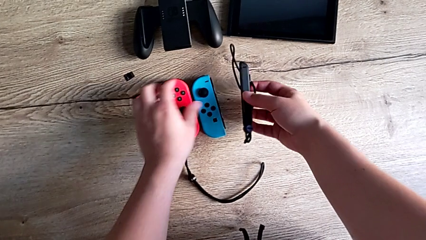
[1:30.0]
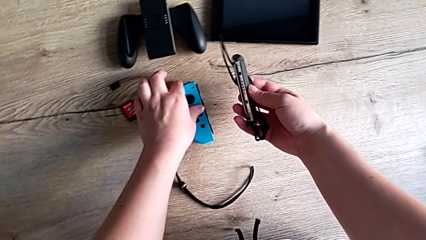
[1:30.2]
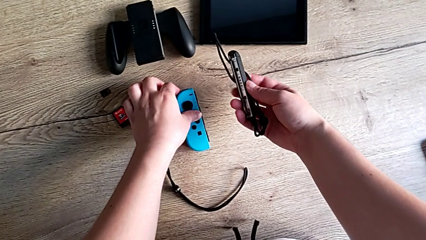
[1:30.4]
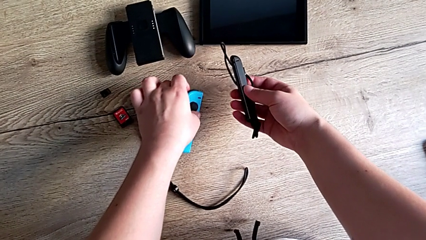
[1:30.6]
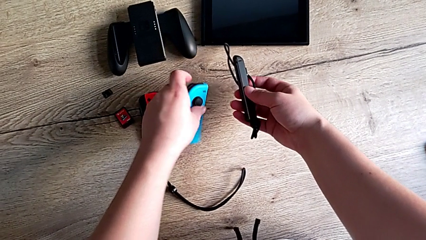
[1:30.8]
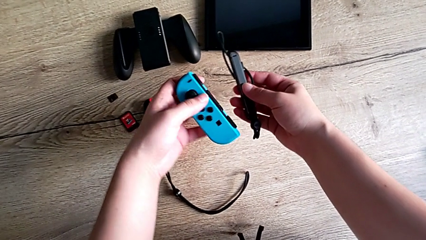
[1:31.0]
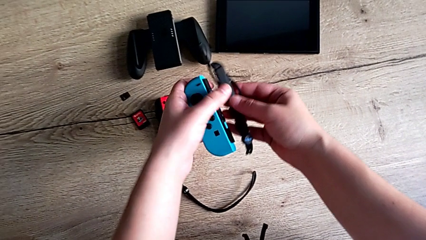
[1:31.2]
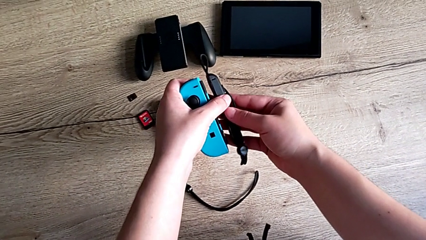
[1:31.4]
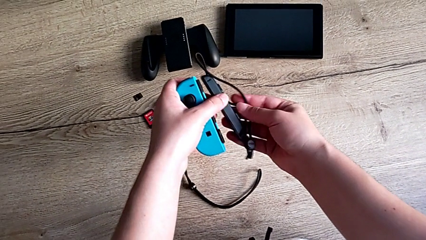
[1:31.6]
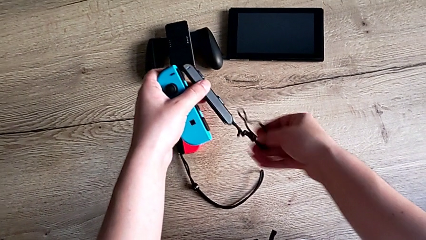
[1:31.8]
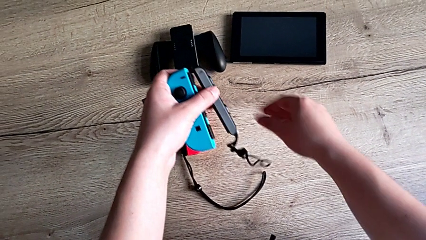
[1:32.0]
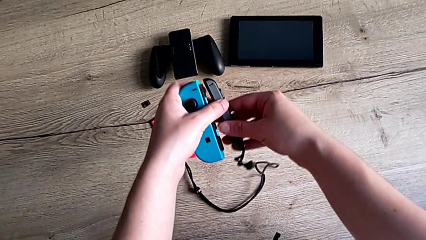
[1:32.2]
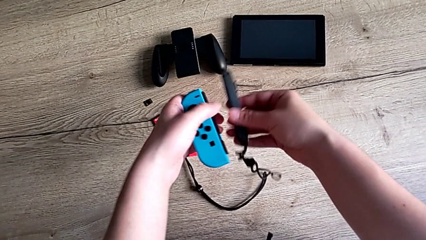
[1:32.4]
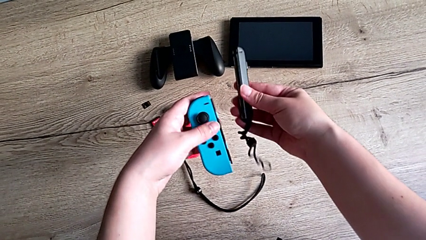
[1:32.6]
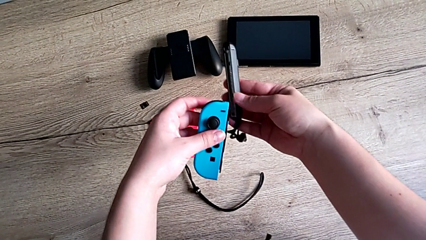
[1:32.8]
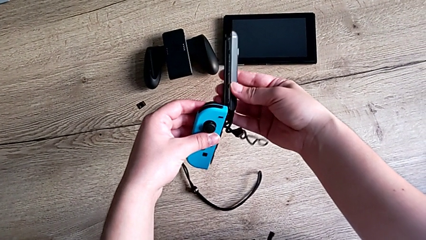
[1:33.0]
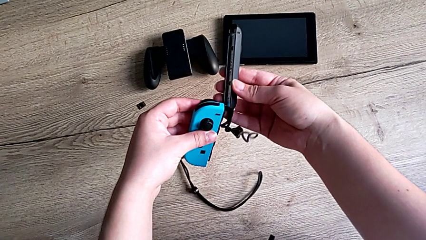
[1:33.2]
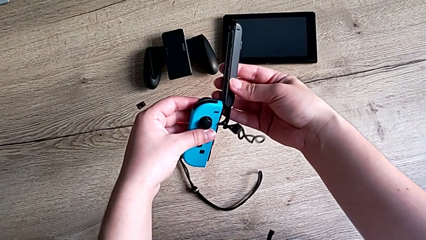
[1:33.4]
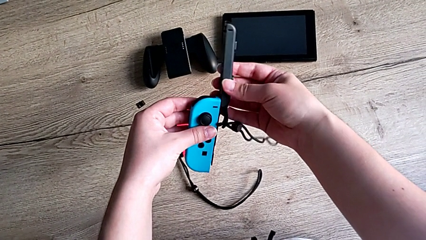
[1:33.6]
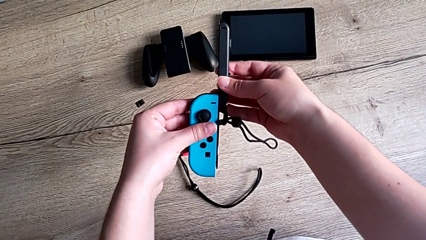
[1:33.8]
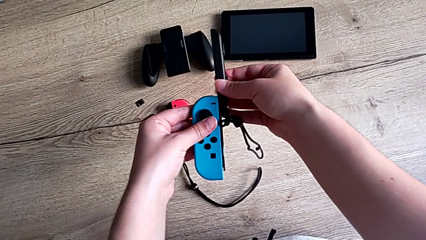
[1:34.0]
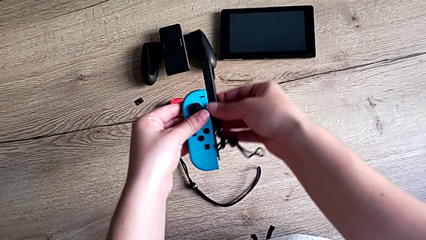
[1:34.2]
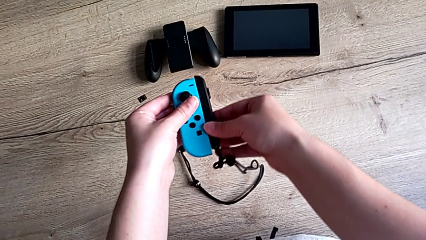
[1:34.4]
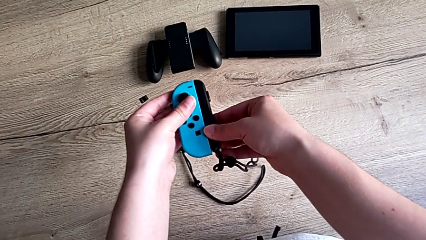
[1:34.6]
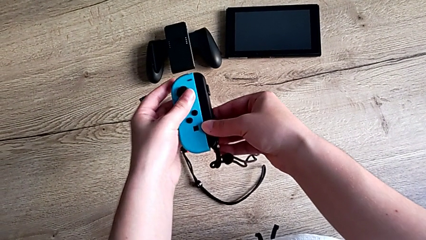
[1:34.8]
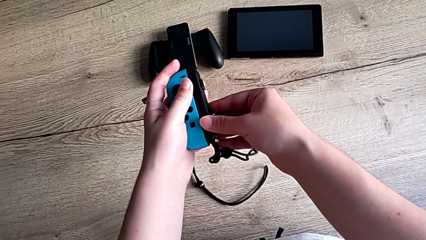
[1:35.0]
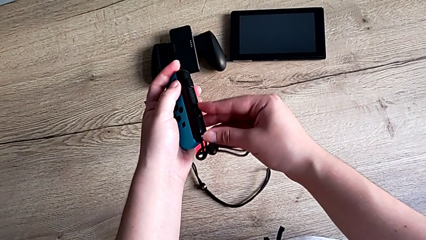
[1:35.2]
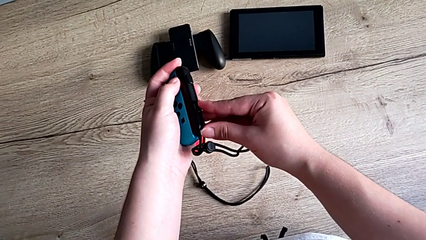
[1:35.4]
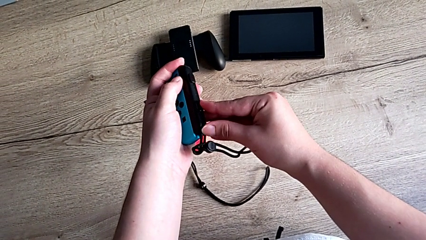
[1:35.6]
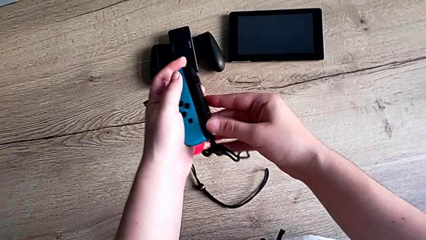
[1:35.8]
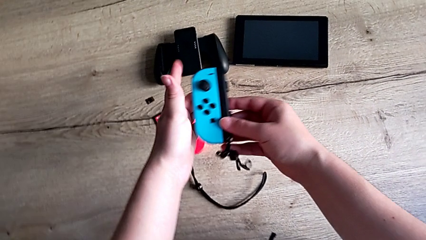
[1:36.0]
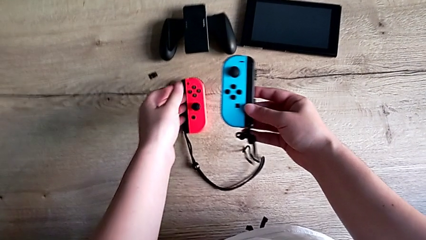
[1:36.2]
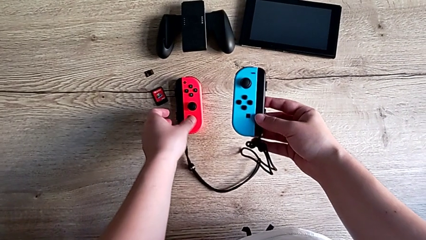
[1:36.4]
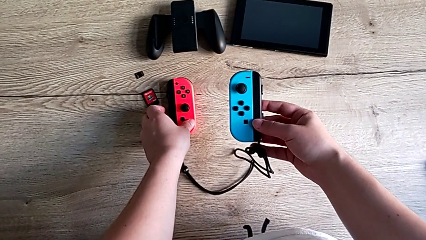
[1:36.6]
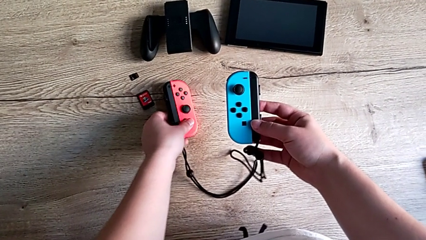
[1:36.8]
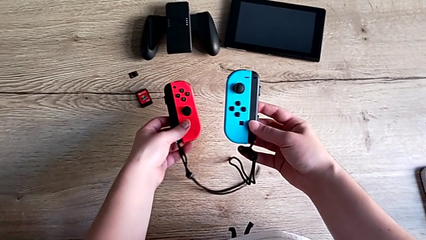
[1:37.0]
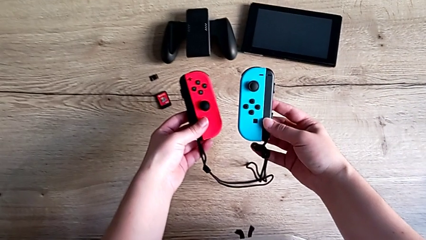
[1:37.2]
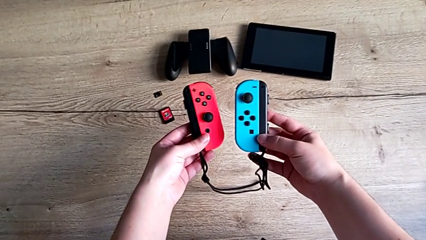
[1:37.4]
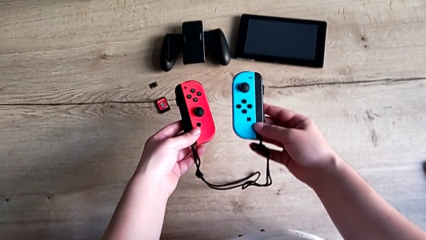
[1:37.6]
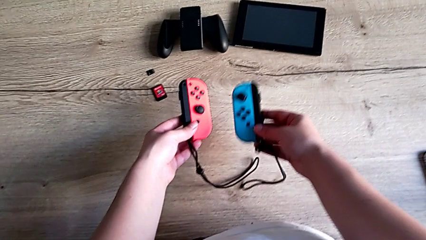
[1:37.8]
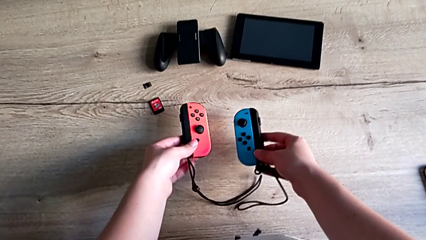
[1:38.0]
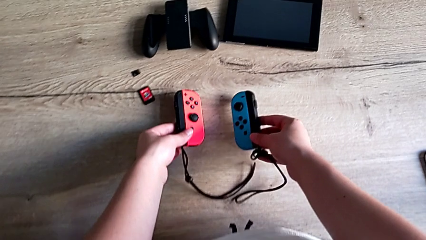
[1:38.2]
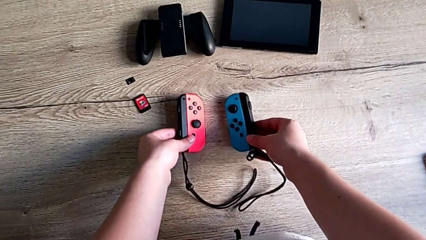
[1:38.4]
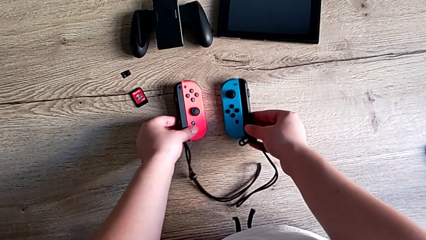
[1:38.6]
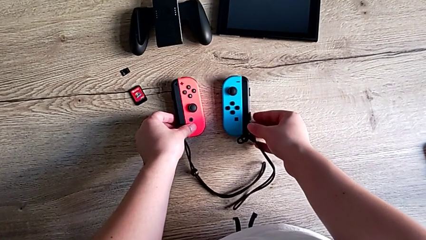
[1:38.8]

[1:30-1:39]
The camera wearer is attaching the joycons to the joycon strap. They grab the Joy-Con strap, grab the left Joy-Con controller, insert it, lock the Joy-Con strap lock and place the Joy-Con controller.

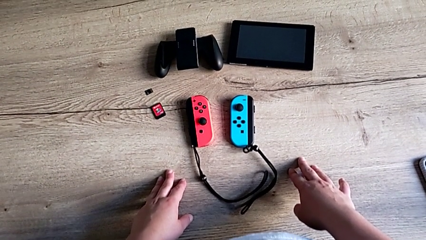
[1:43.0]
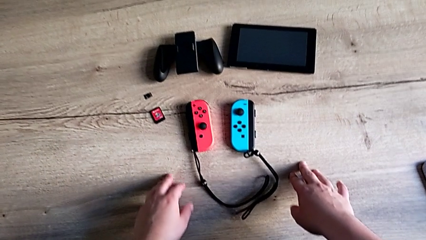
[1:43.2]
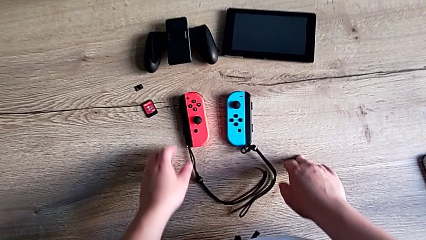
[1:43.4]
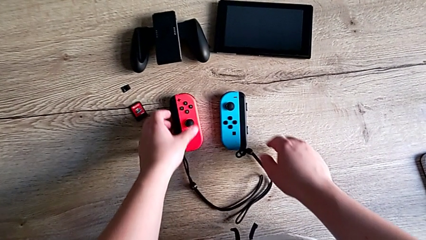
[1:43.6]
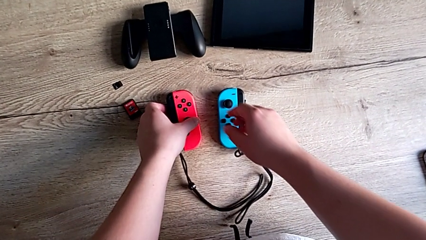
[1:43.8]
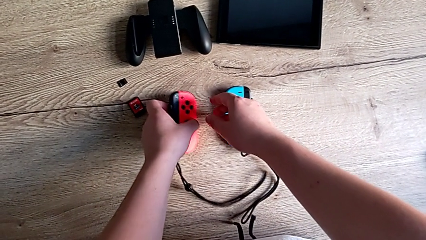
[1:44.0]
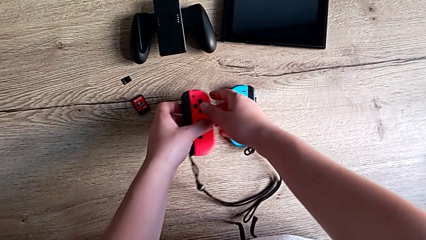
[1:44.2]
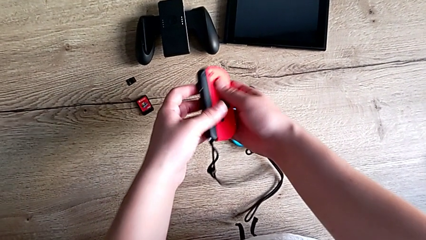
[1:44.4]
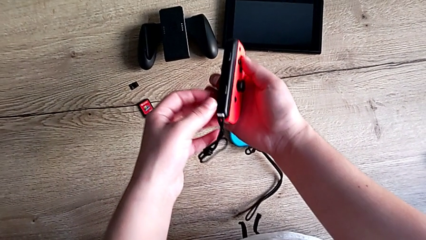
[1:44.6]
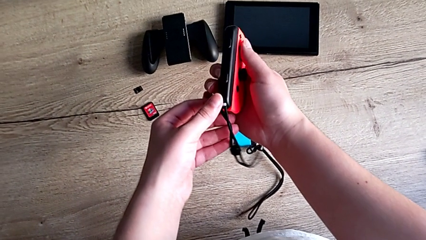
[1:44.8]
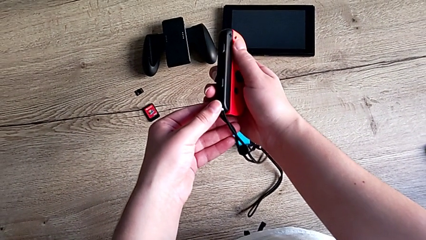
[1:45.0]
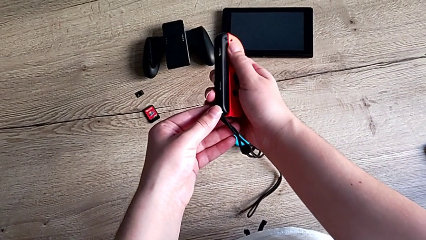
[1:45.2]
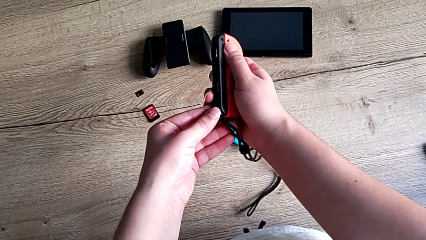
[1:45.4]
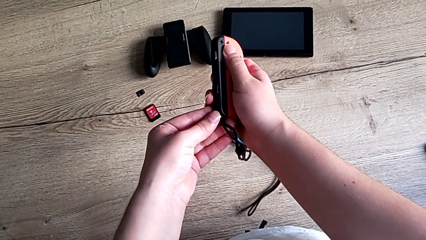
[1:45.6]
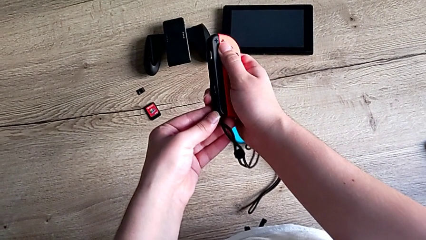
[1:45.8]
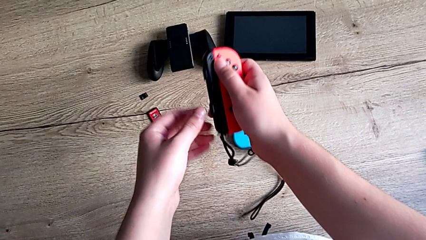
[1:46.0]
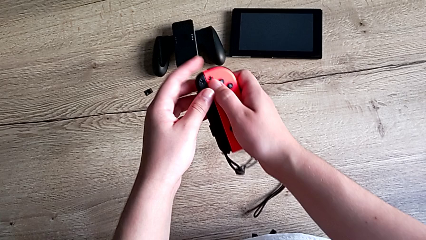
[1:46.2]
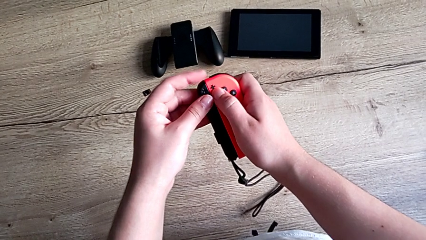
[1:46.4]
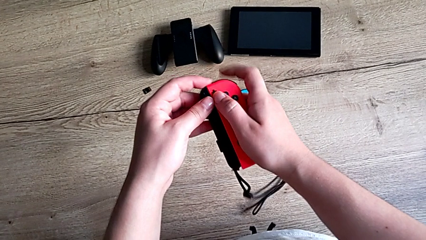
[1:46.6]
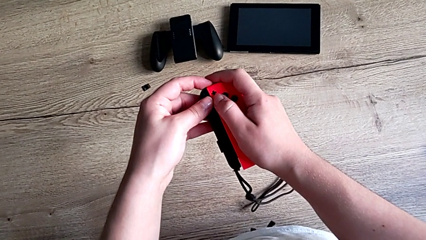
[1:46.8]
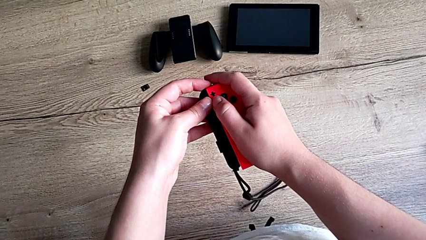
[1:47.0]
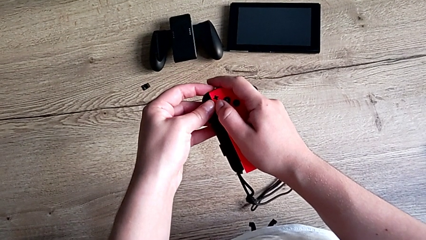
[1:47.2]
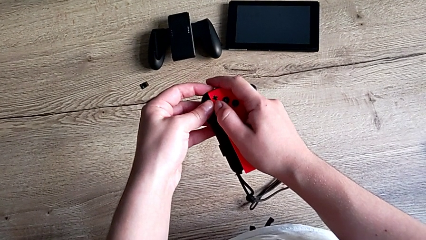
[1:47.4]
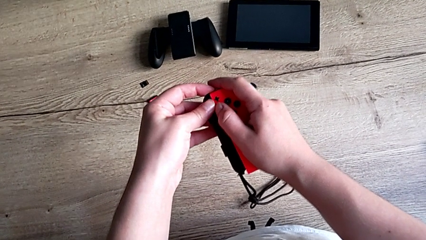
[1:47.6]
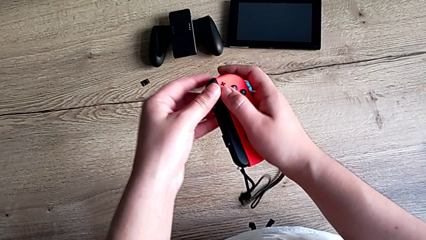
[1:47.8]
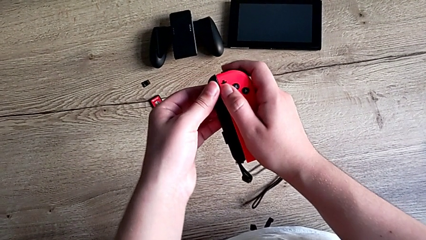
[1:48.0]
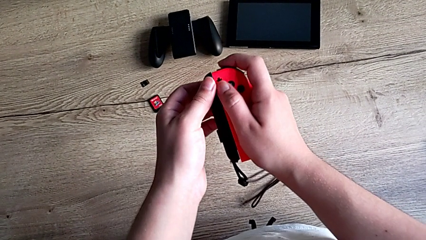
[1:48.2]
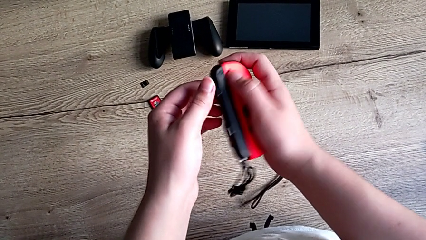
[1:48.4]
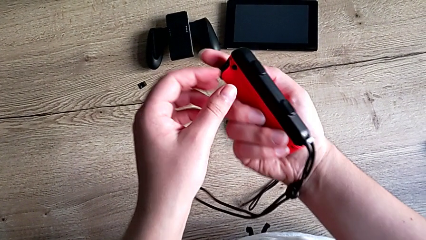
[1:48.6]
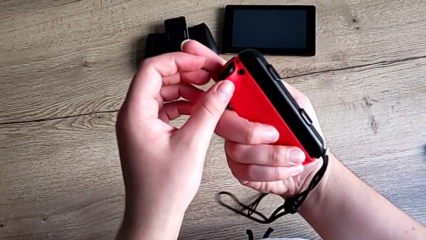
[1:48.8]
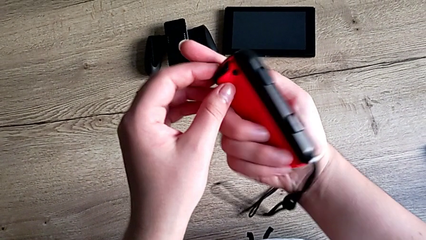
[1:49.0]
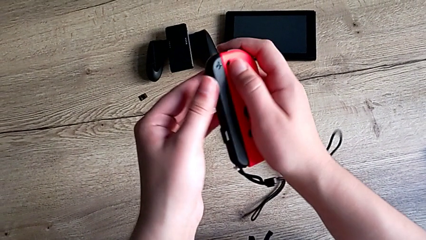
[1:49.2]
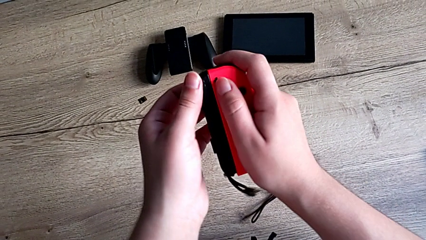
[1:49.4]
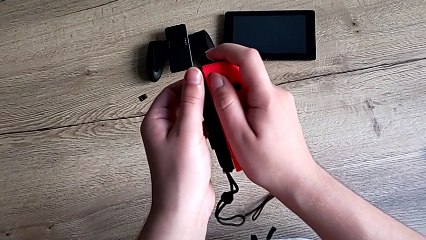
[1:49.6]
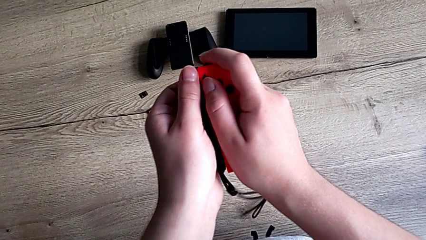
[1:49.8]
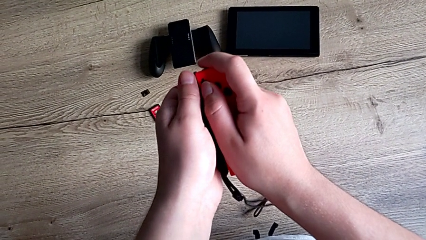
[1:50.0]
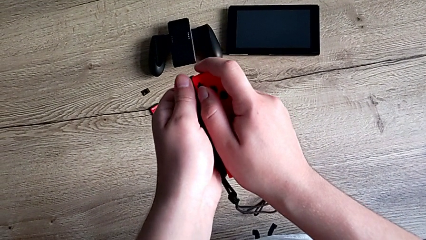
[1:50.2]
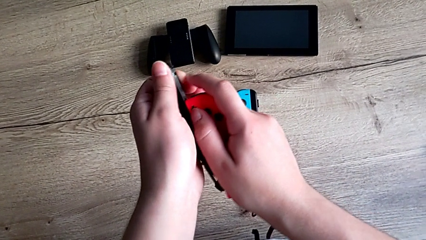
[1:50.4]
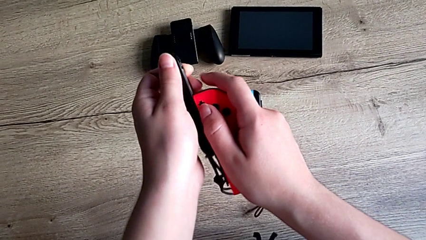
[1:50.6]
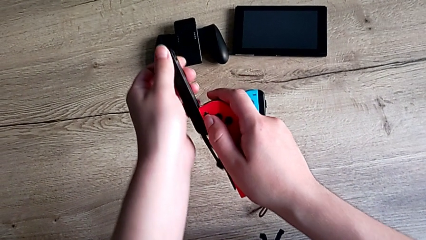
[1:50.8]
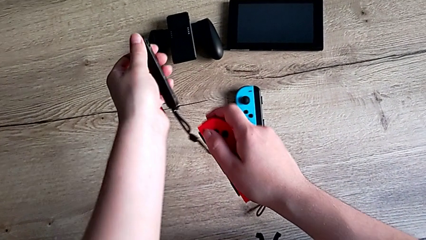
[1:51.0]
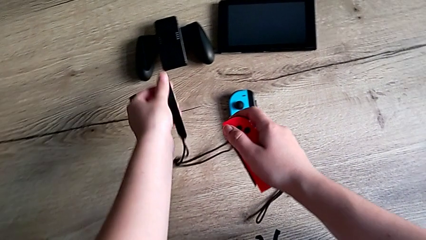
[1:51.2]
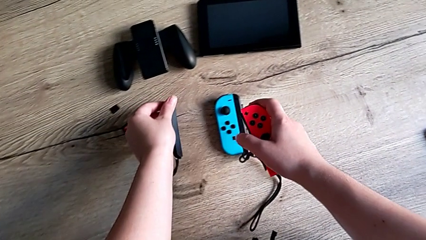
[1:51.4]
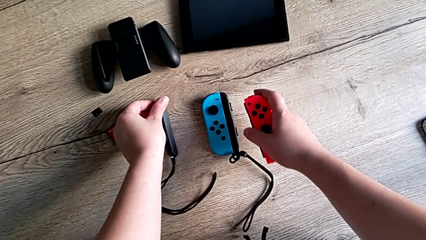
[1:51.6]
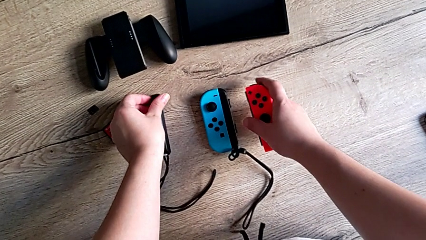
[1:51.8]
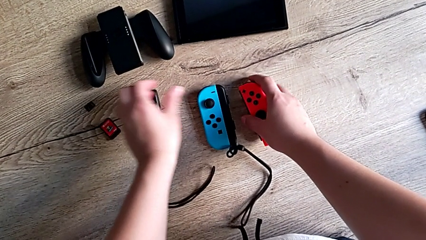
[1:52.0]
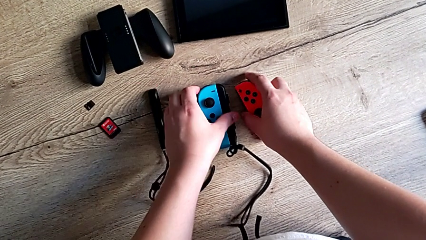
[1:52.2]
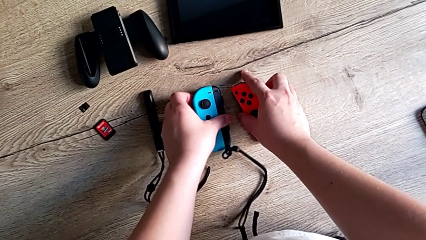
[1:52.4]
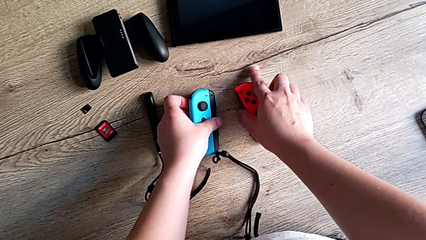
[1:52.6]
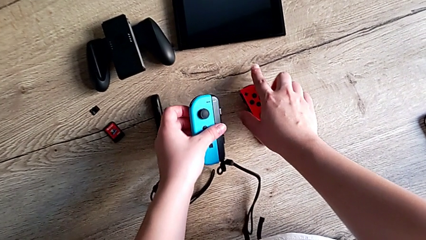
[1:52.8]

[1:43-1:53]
The camera wearer is attaching the joycons back to the Nintendo Switch. They grab the right Joy-Con controller, unlock the right Joy-Con strap lock, withdraw the Joy-Con strap and place it.
